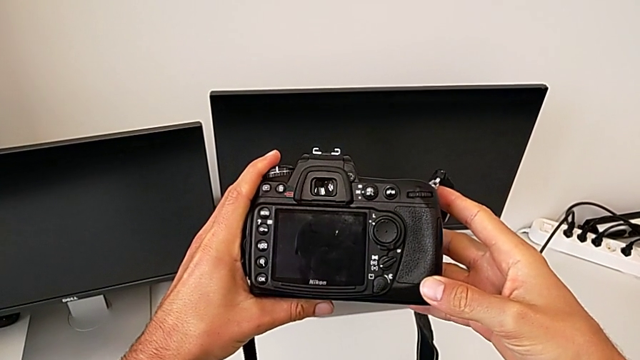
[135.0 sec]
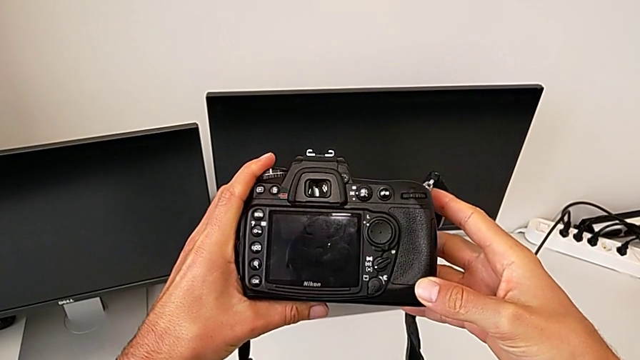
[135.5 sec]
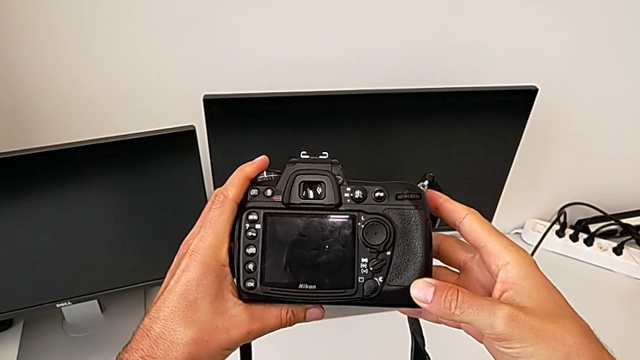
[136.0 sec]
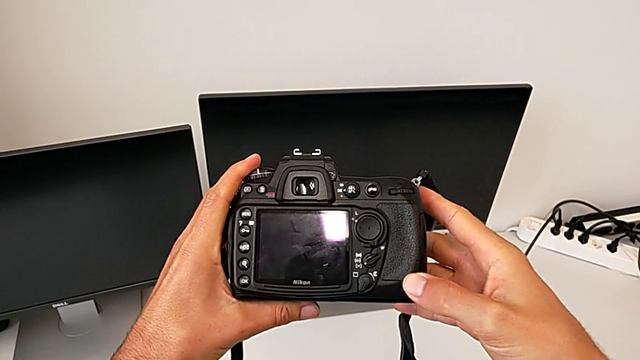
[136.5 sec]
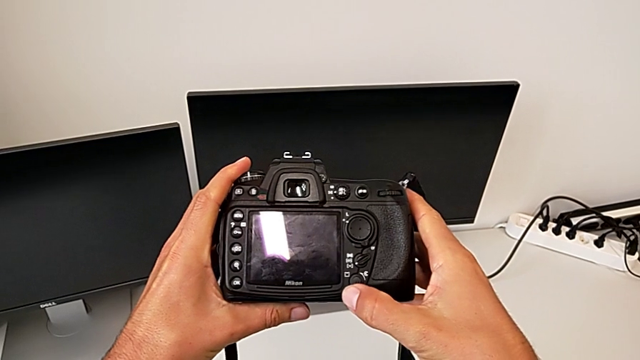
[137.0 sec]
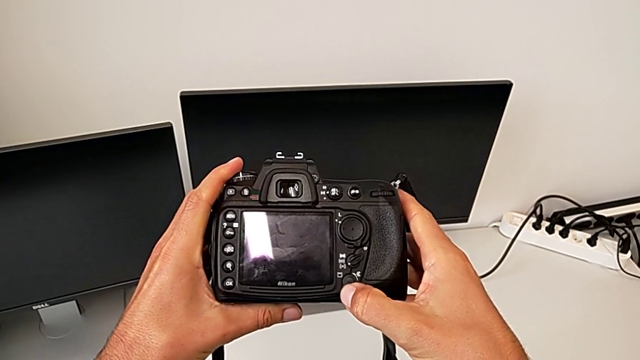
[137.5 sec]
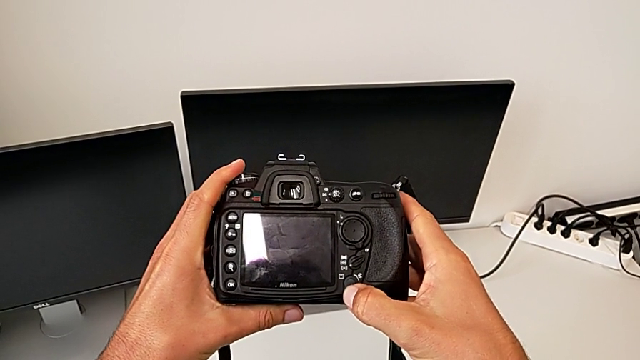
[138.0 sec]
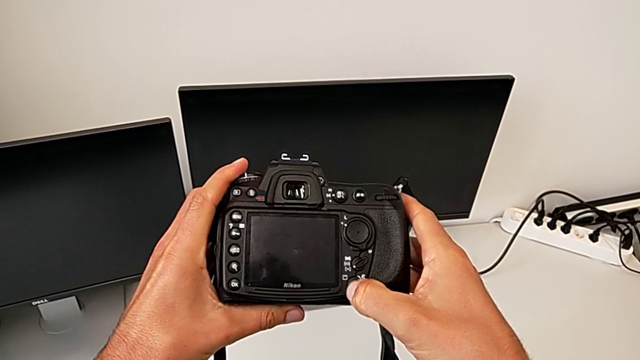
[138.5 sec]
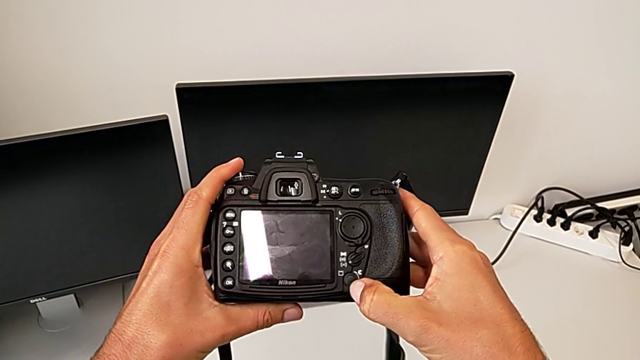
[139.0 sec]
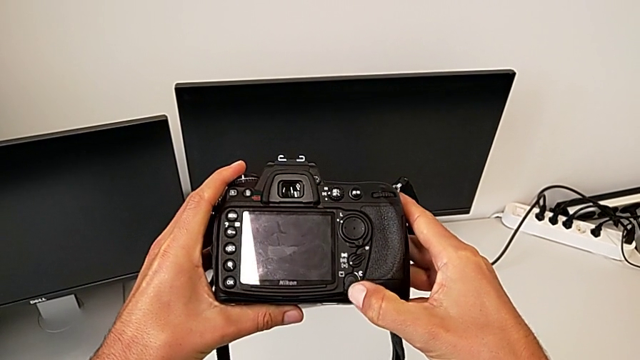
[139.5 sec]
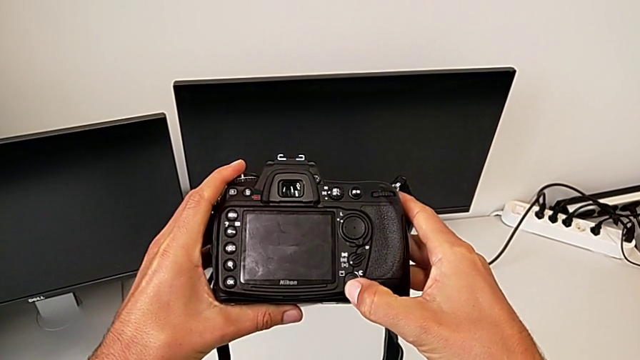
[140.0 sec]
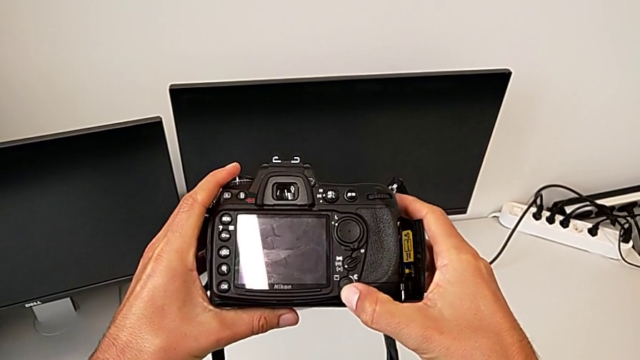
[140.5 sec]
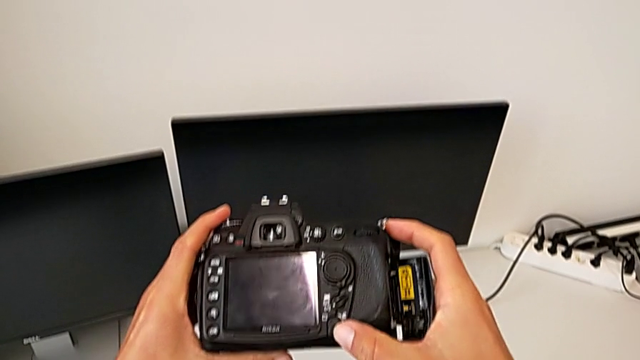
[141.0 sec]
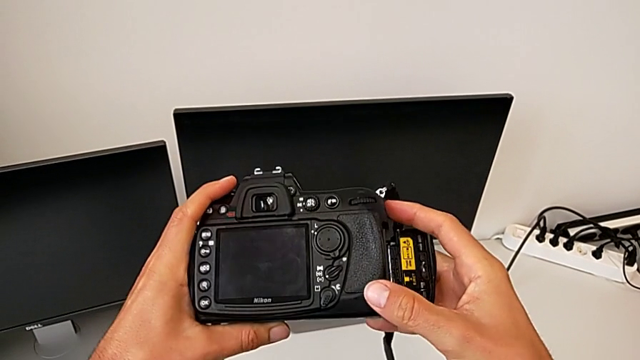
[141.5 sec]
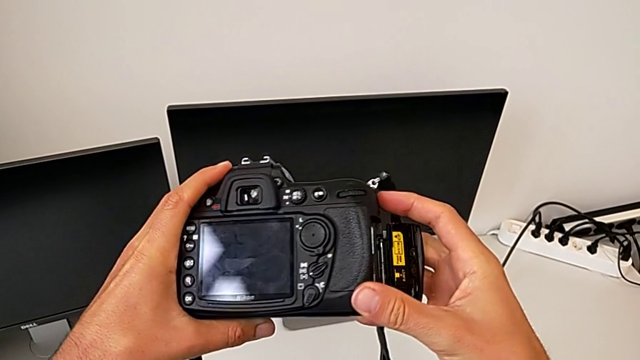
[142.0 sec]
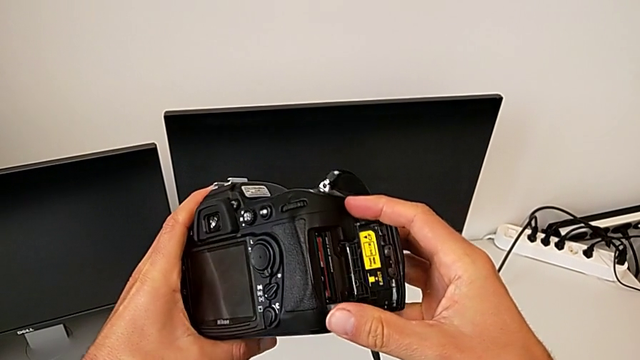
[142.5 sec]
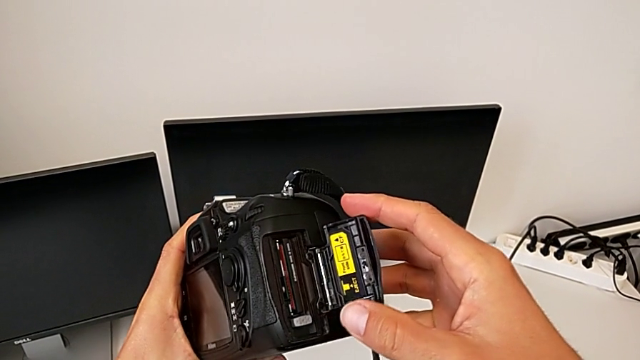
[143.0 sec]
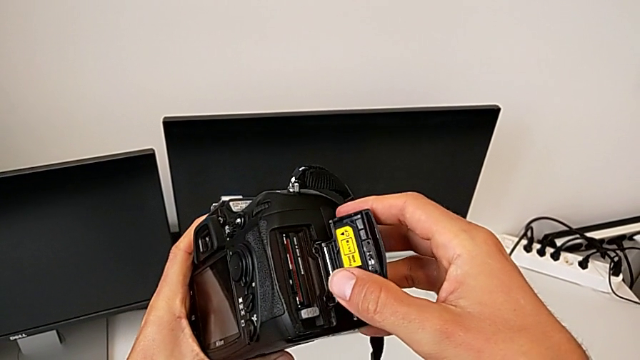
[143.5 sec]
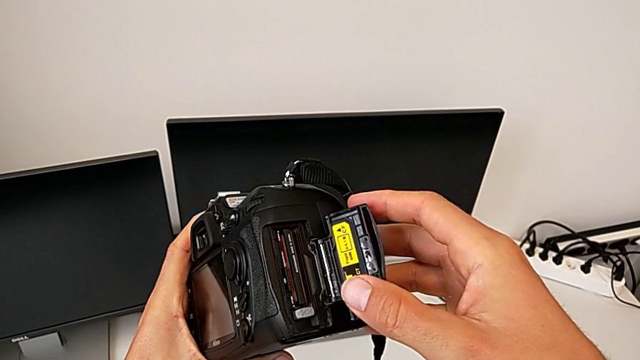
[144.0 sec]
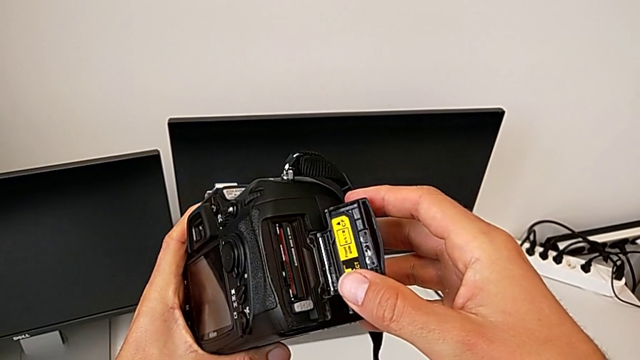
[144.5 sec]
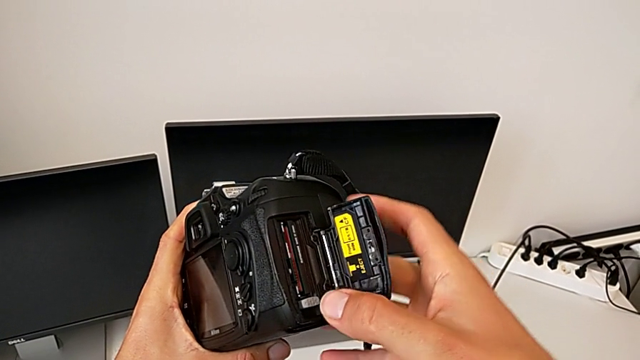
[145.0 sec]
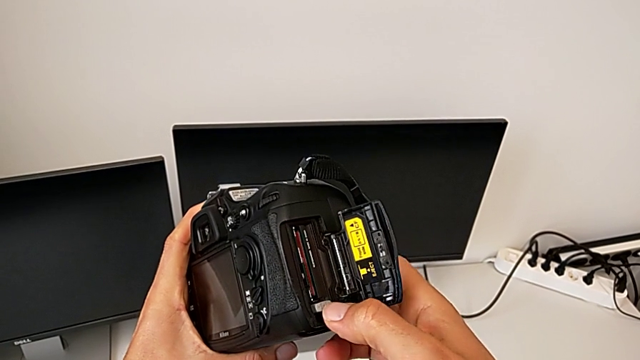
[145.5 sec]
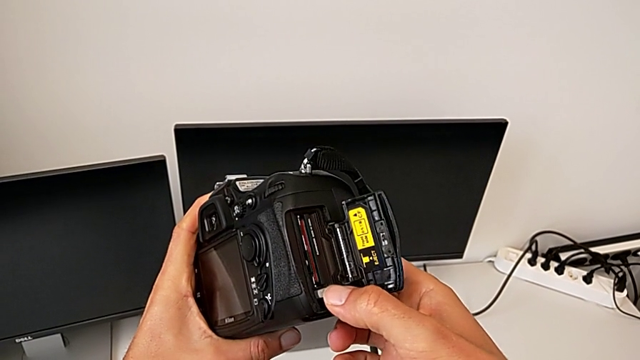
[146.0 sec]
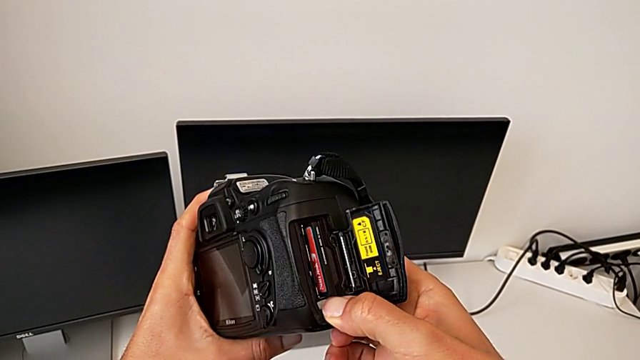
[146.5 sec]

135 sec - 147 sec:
The camera wearer is exchanging an SD card. They inspect the DSLR, wrongly pull the bottom button, press the bottom rotary switch, open the SD card, rotate the DSLR, hold it and press the button.

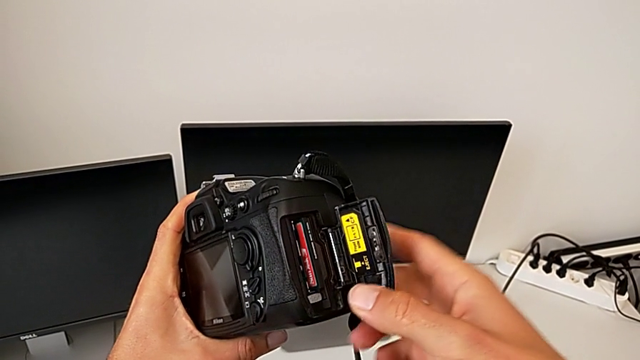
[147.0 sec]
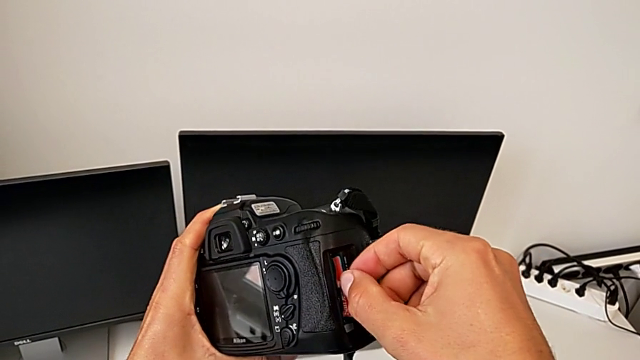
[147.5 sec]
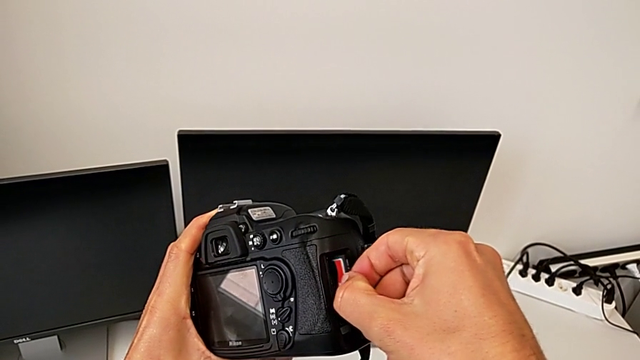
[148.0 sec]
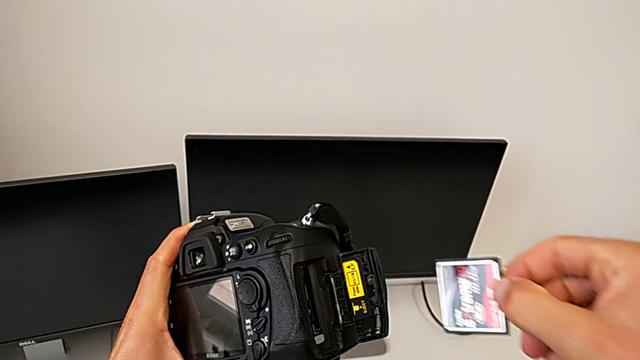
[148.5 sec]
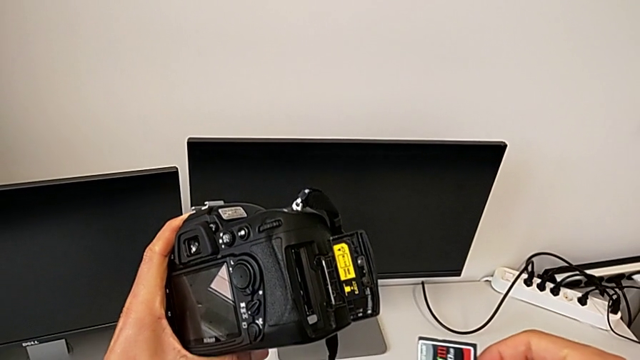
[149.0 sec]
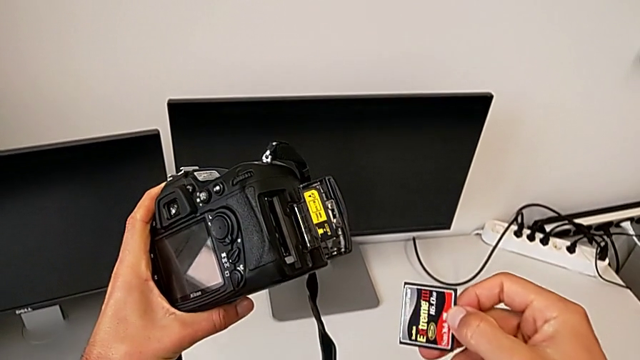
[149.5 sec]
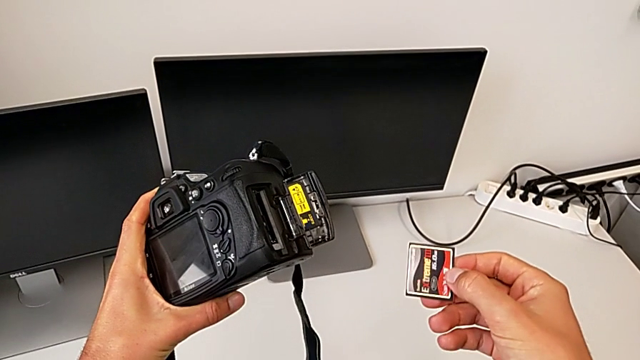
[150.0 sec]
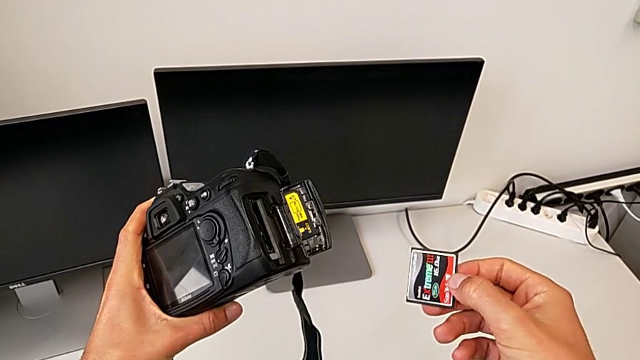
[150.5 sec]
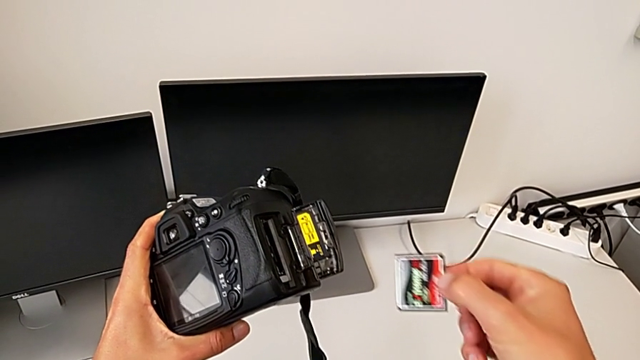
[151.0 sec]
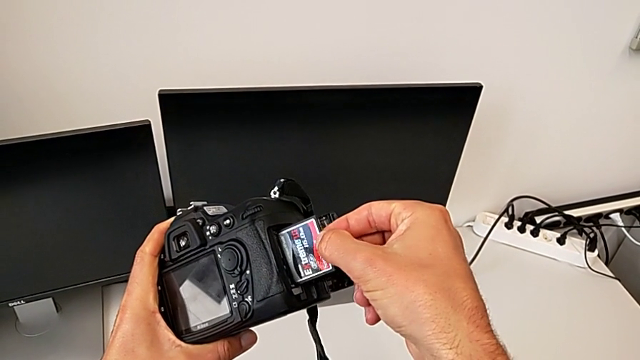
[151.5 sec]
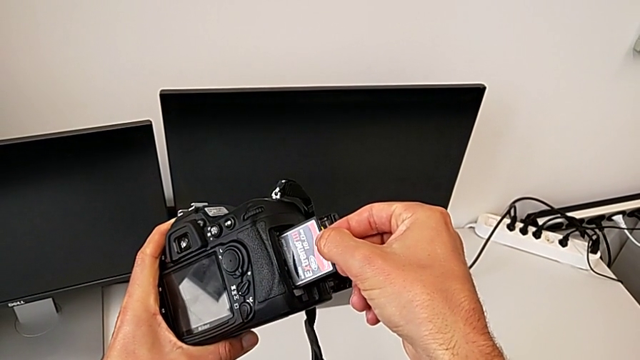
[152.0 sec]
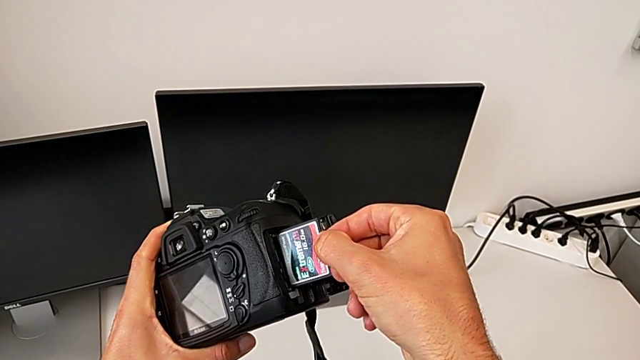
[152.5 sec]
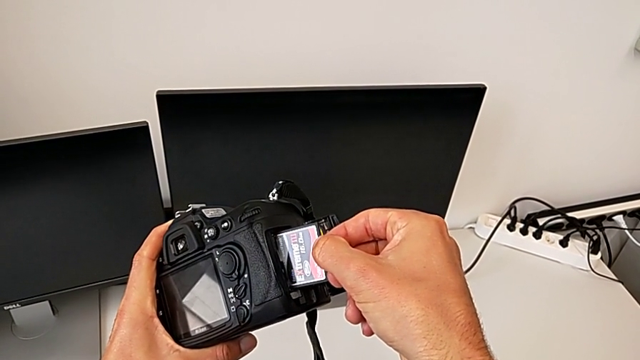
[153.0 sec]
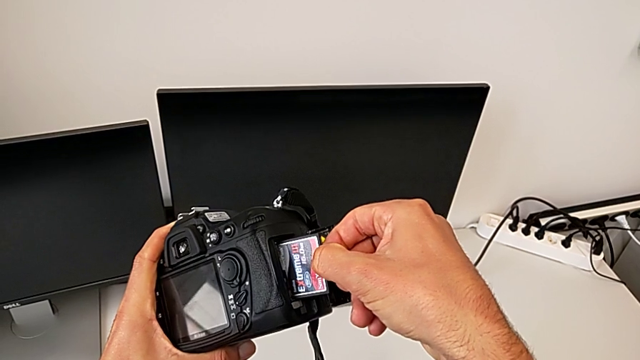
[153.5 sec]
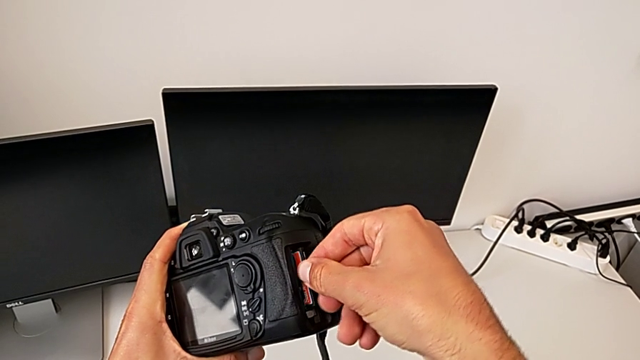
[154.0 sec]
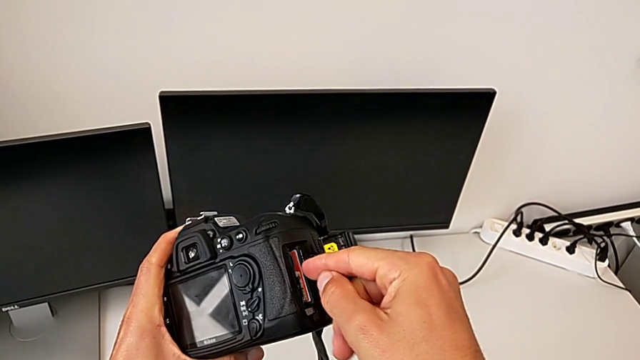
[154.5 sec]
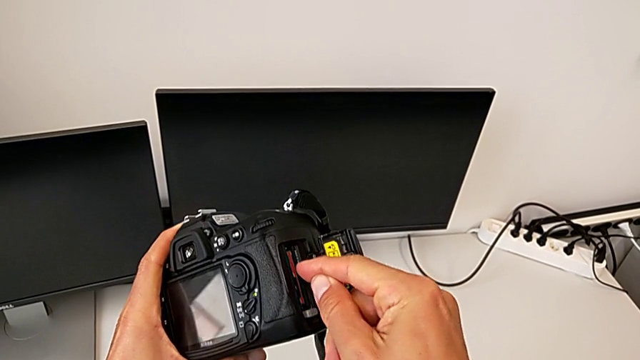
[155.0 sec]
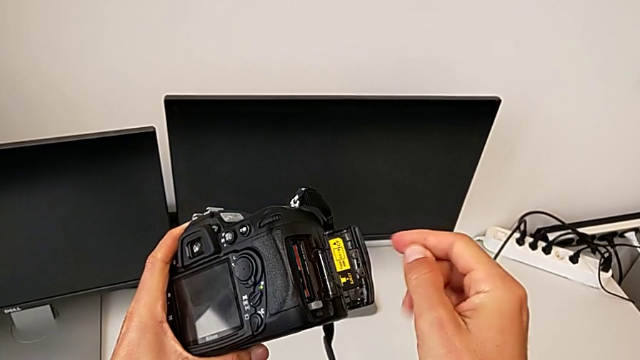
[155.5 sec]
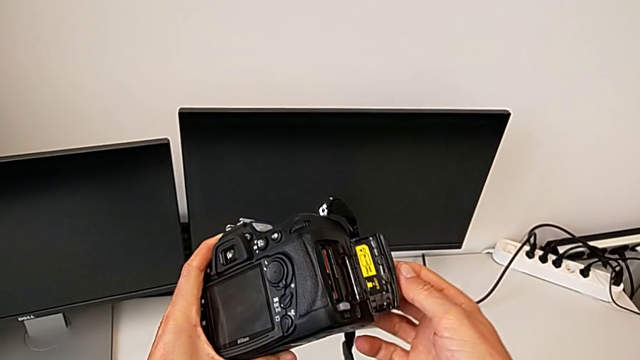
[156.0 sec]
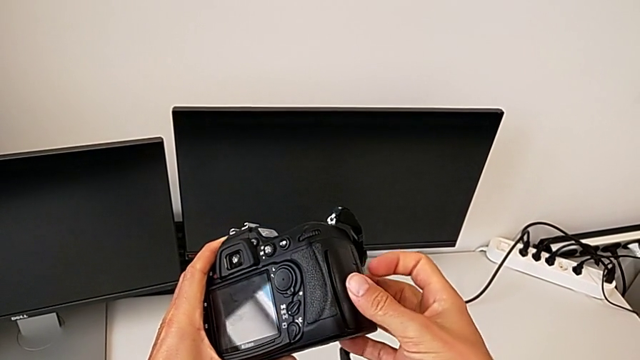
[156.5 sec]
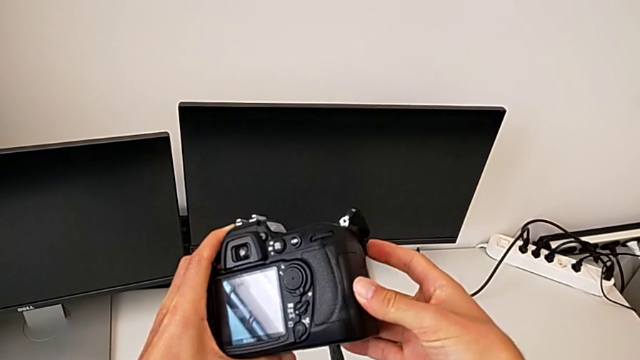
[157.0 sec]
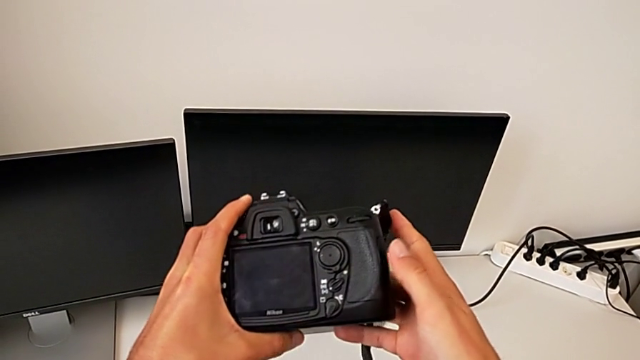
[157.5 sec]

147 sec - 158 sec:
The camera wearer is exchanging an SD card. They grab the SD card, withdraw it, hold it, insert it, push it and close it.
